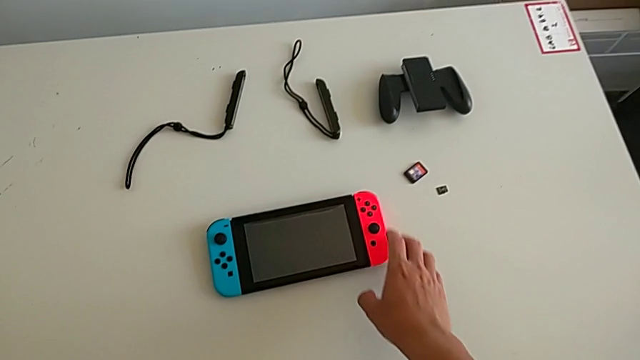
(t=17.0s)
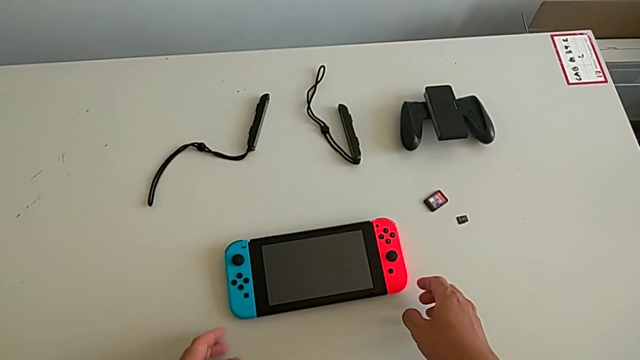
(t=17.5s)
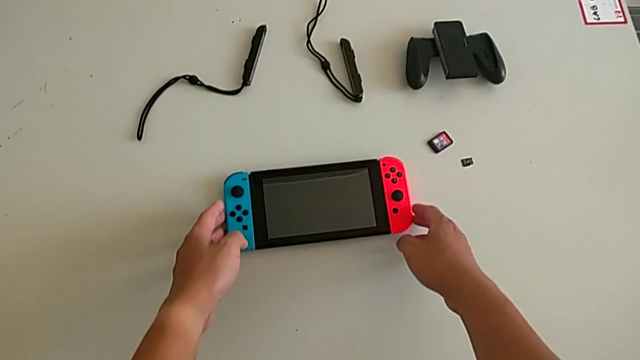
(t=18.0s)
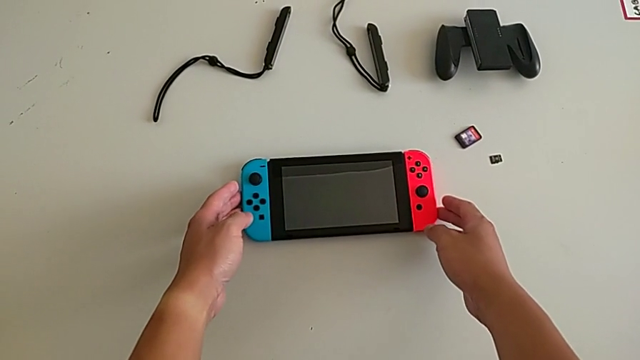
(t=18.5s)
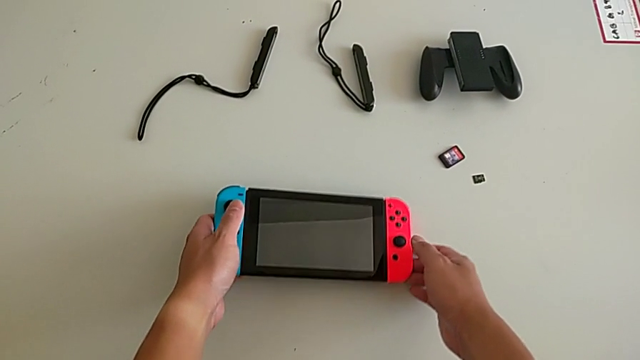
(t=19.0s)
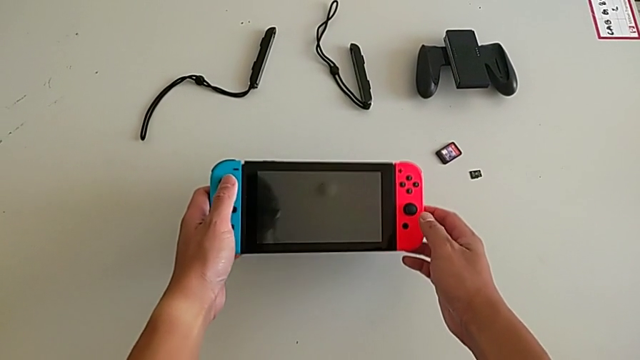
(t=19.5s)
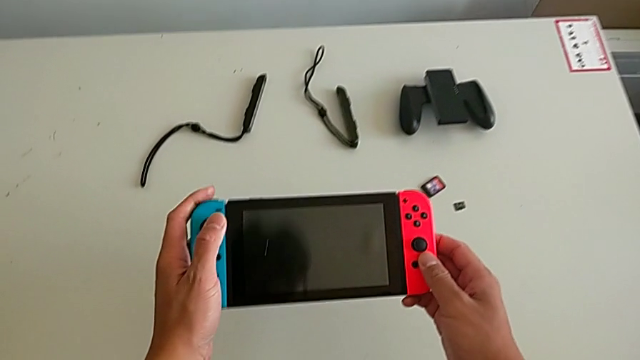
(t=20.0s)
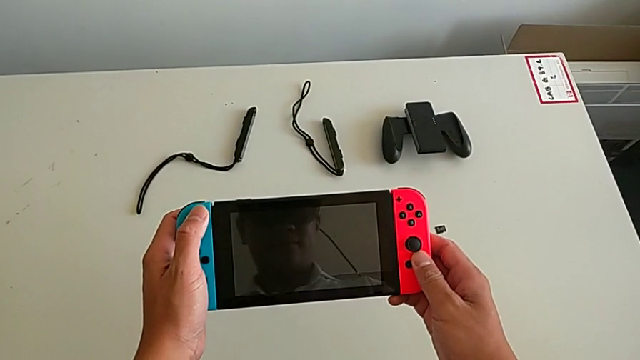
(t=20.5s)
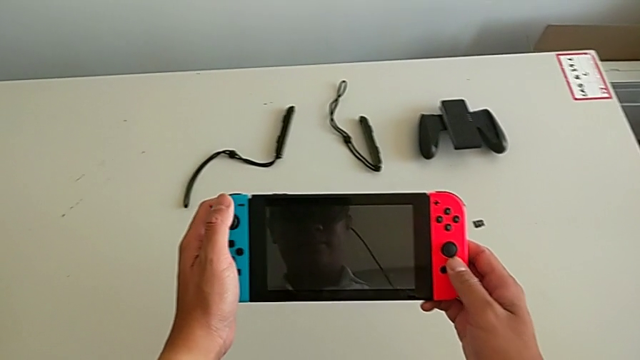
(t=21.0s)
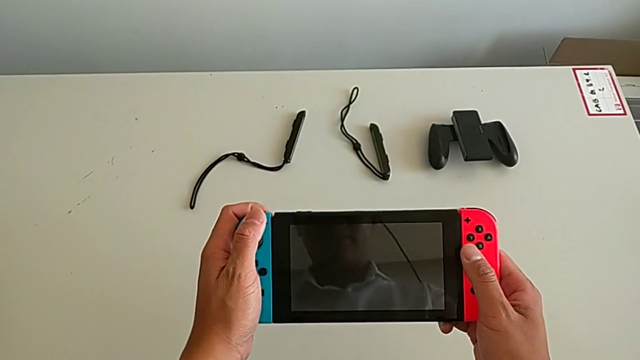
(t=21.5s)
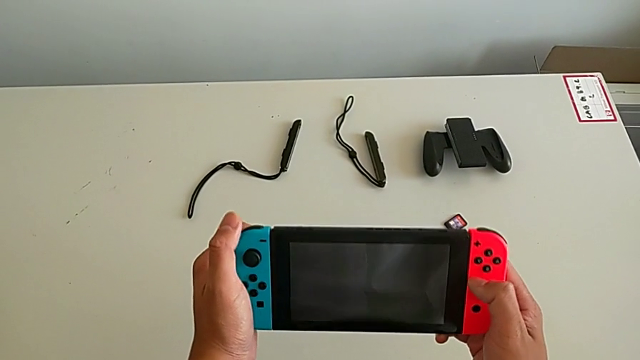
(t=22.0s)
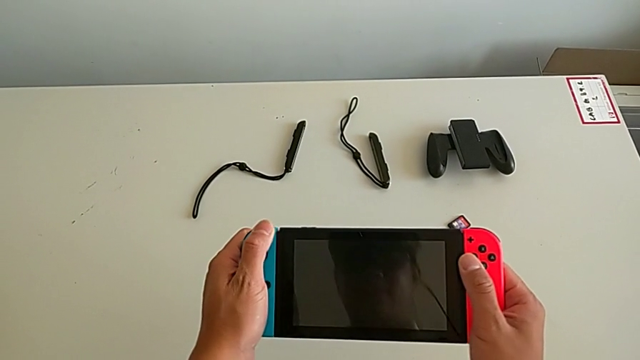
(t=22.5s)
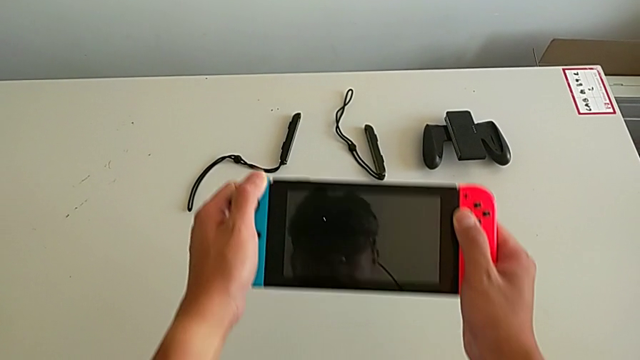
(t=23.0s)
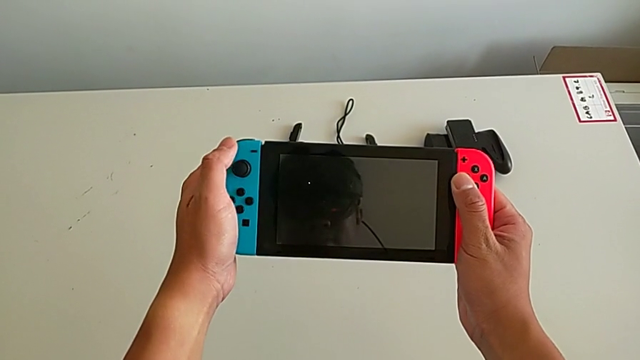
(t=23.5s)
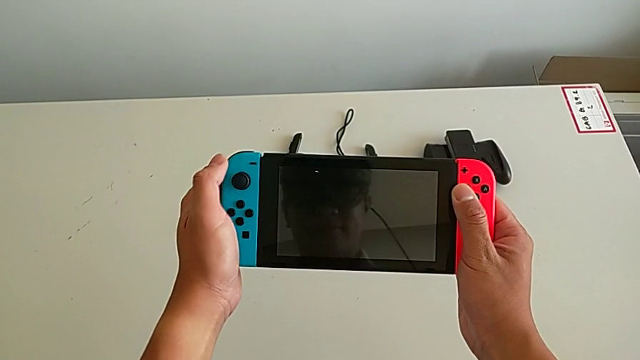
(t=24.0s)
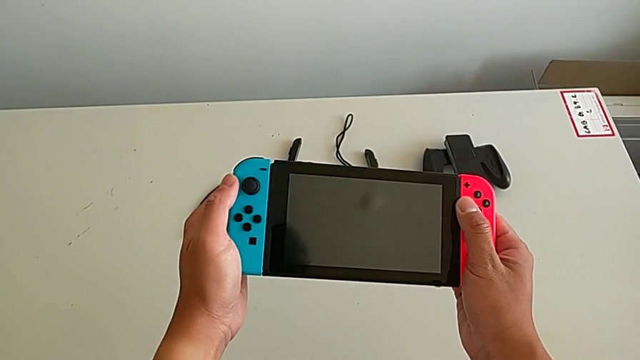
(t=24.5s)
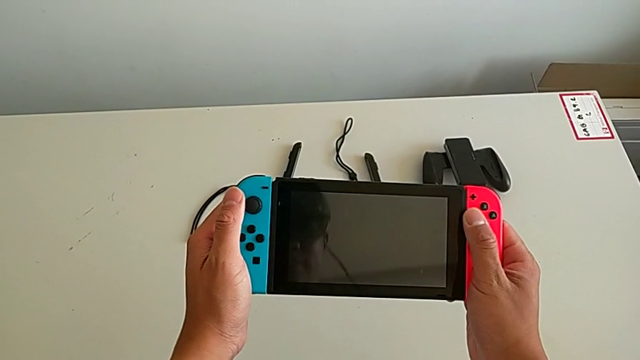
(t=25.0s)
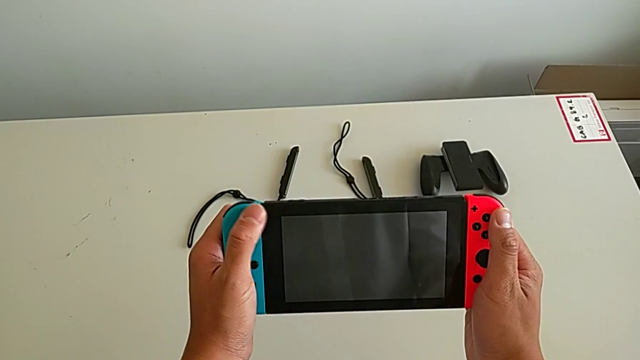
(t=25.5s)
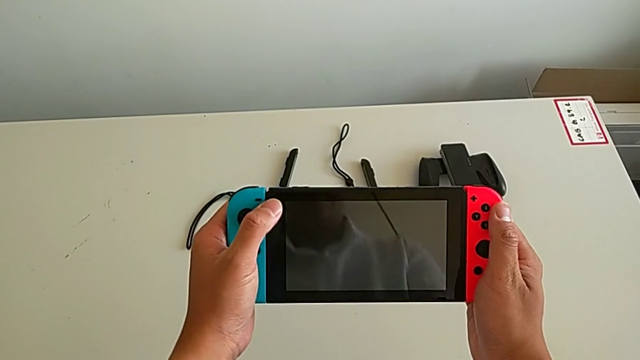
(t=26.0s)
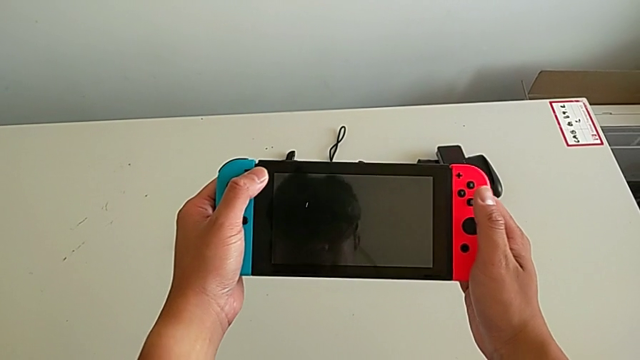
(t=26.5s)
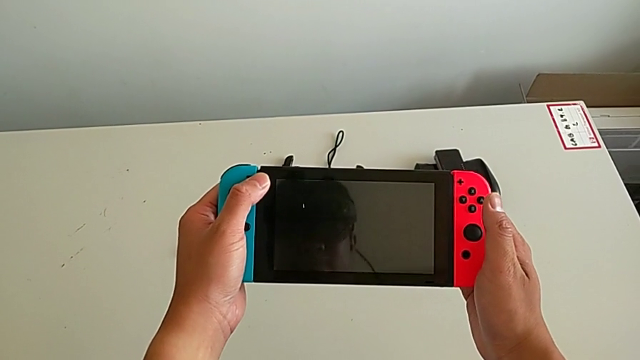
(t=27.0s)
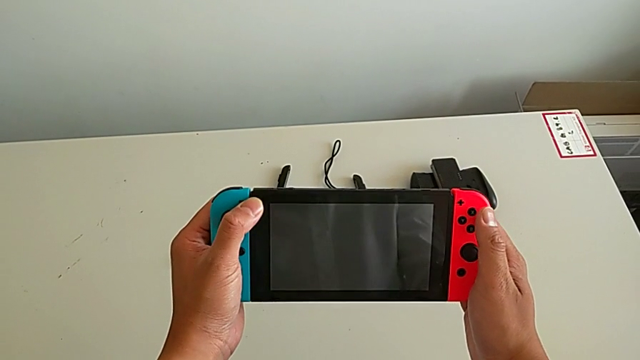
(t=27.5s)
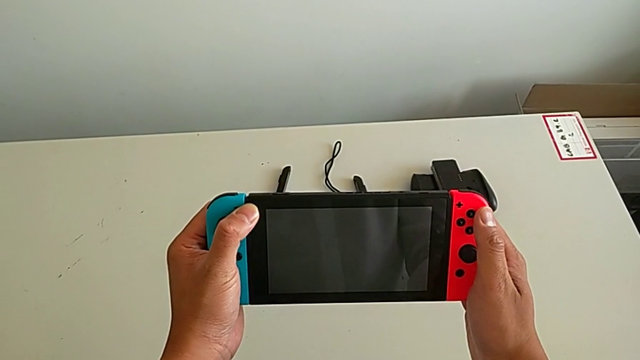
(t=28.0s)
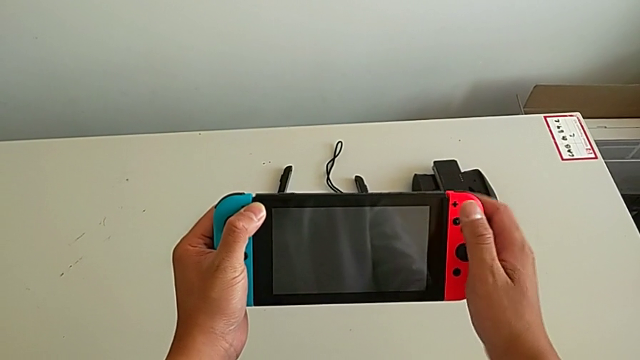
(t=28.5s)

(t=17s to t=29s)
The camera wearer is removing the controllers. They grab the Nintendo Switch.

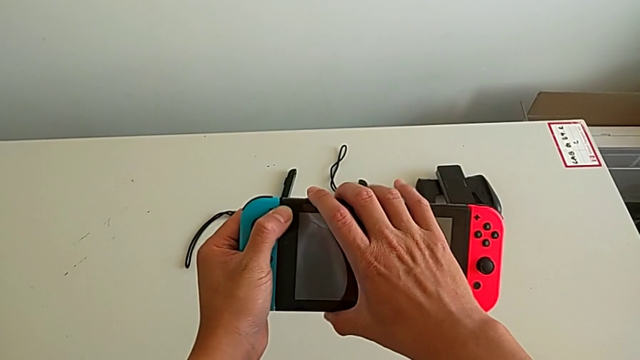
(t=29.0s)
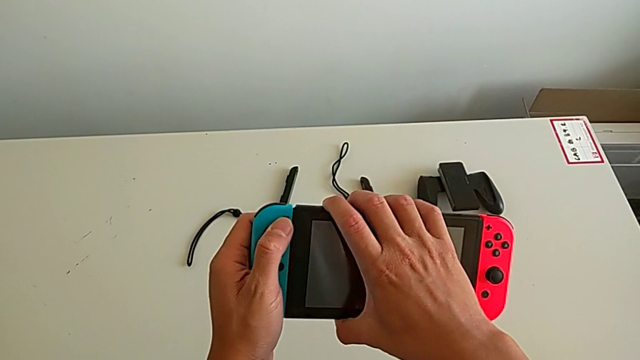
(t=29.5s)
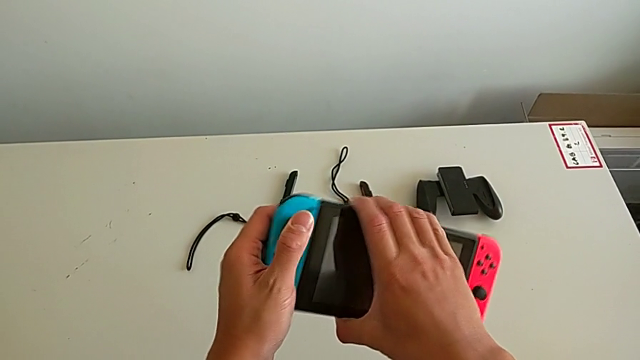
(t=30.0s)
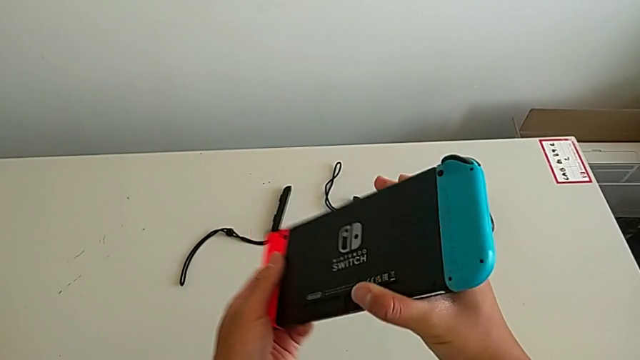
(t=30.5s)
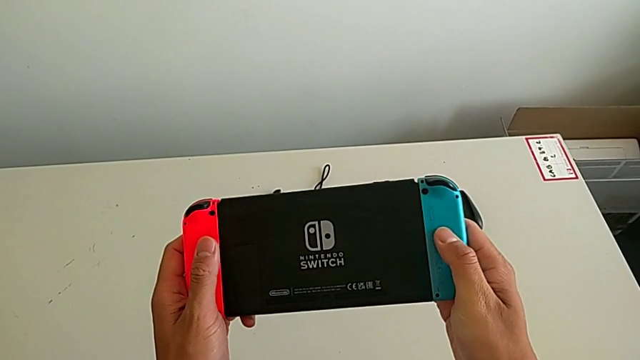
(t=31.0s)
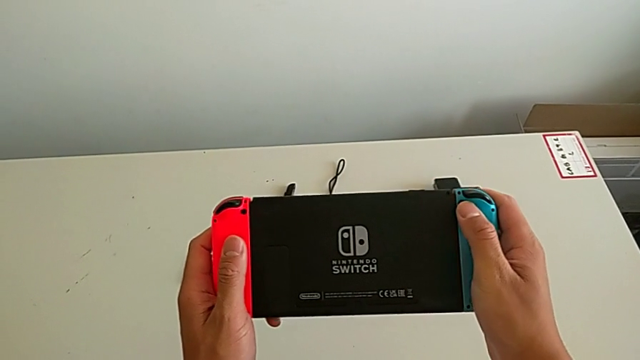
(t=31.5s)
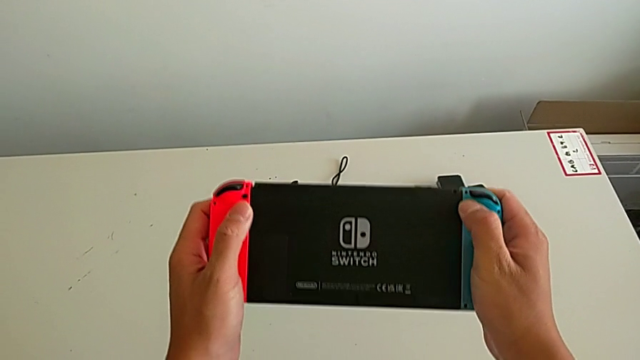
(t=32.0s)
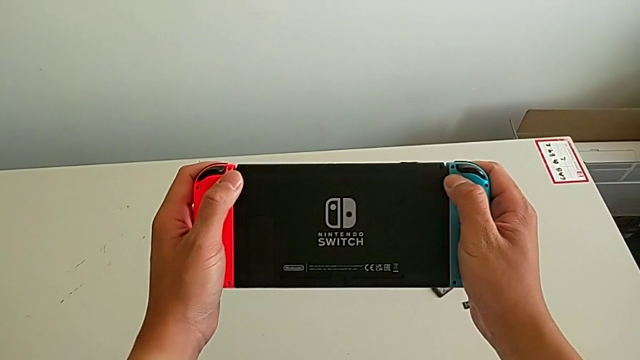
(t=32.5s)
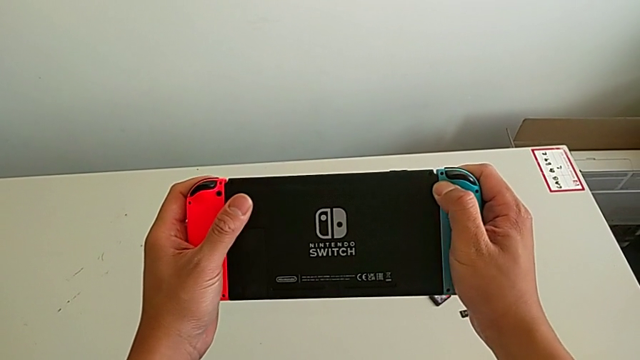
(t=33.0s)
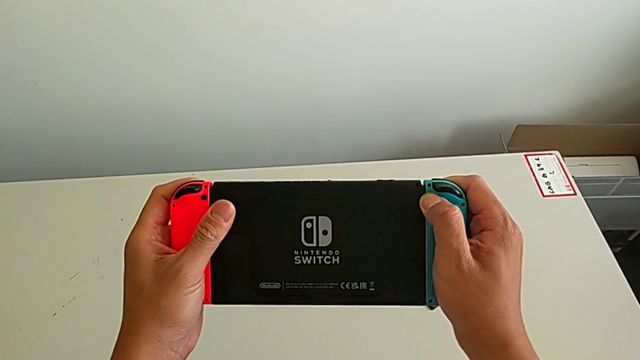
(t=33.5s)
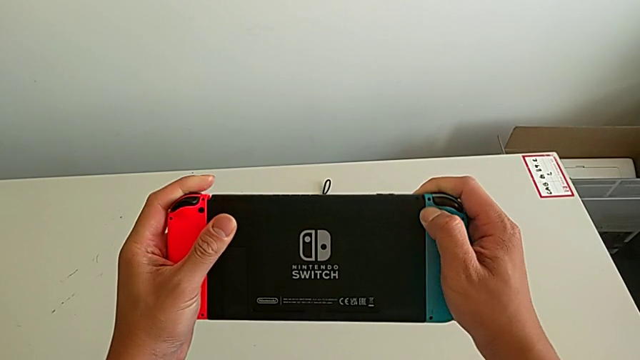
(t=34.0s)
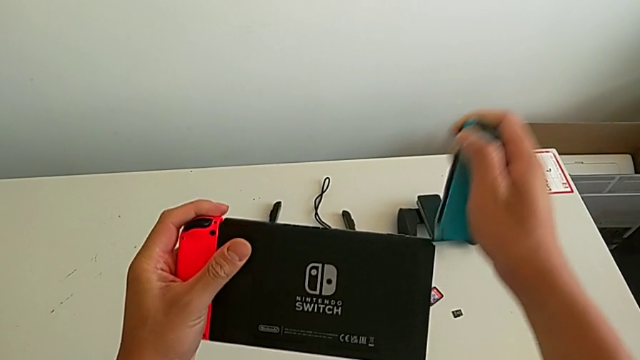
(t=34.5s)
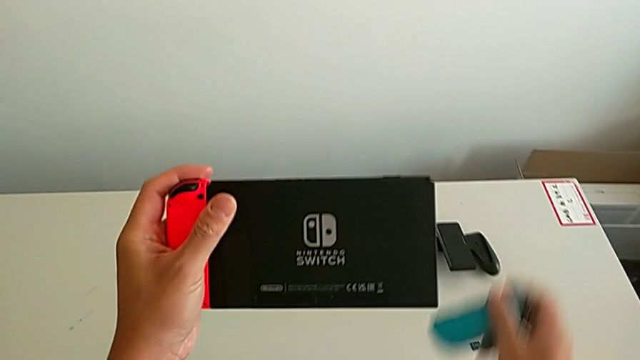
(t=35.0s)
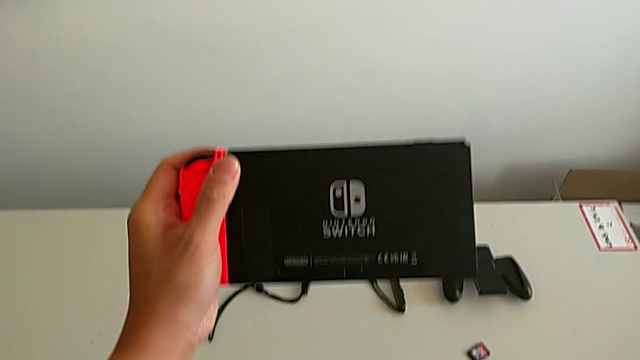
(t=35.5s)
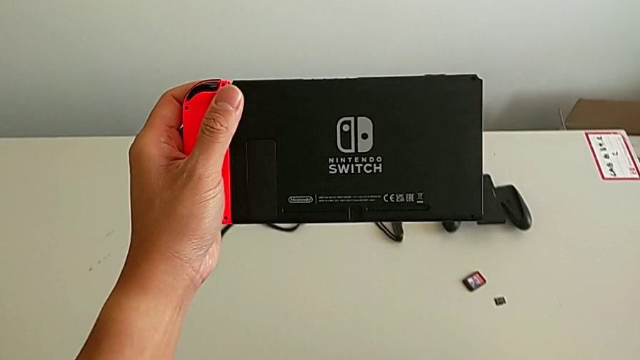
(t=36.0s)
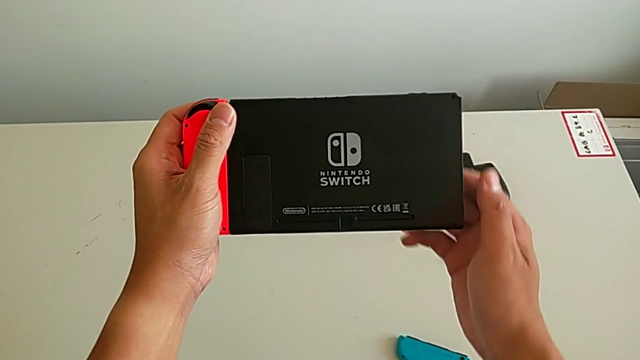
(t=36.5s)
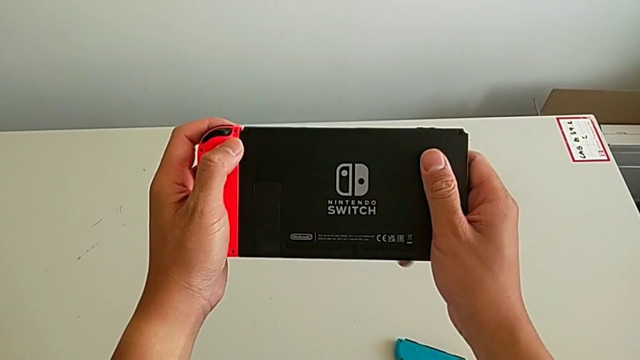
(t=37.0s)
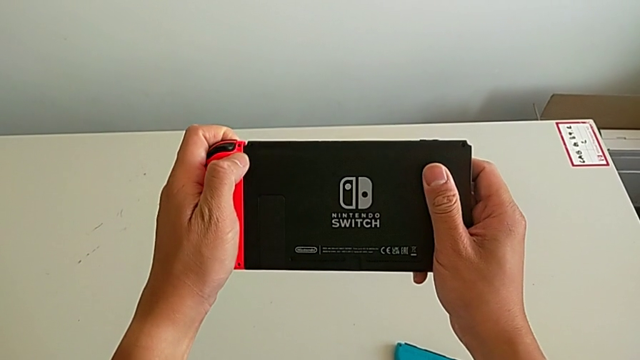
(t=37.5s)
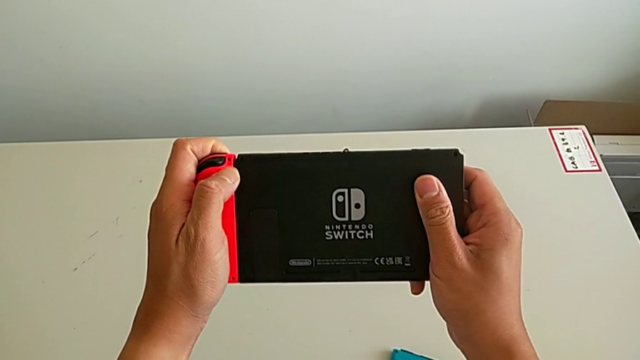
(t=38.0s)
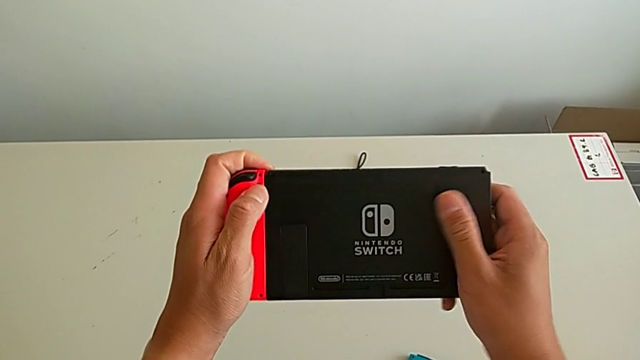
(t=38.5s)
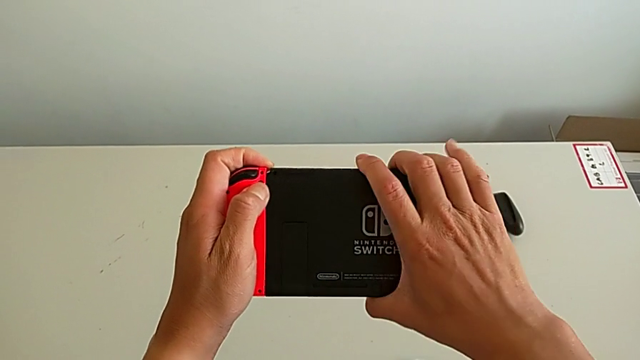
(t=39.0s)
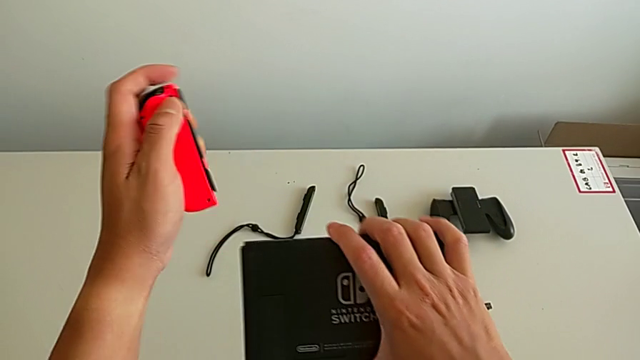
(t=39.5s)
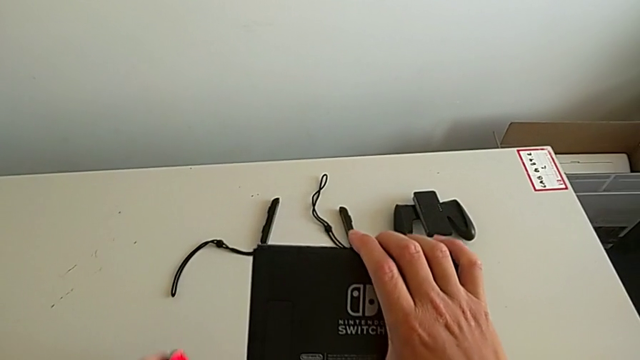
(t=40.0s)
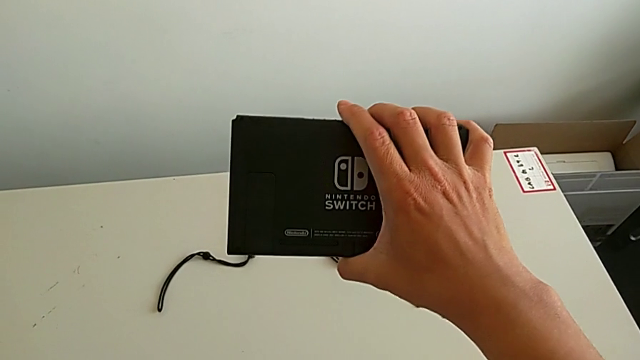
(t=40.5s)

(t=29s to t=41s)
The camera wearer is removing the controllers. They flip the Nintendo Switch, slide the blue Joy-Con controller, slide the red Joy-Con controller and place it.
